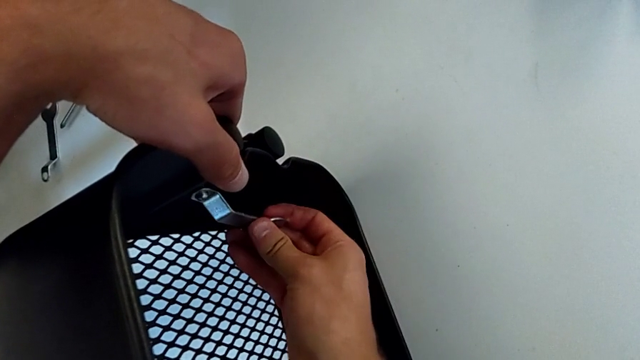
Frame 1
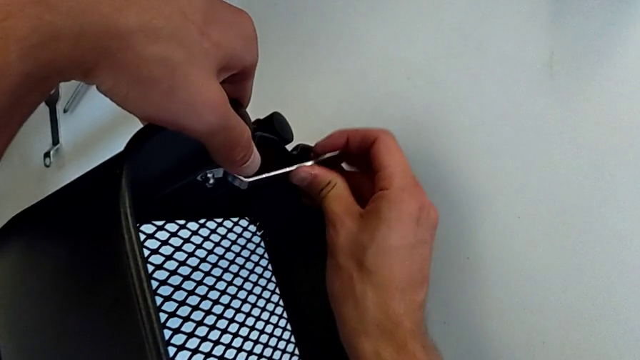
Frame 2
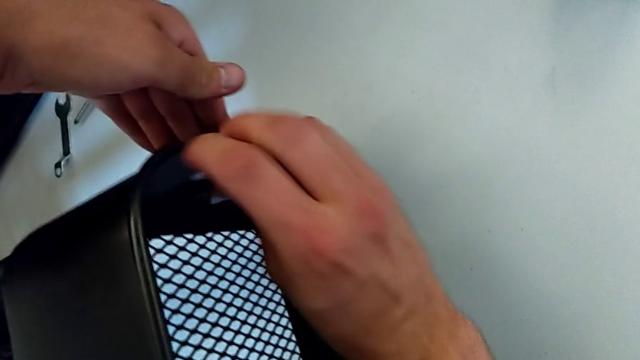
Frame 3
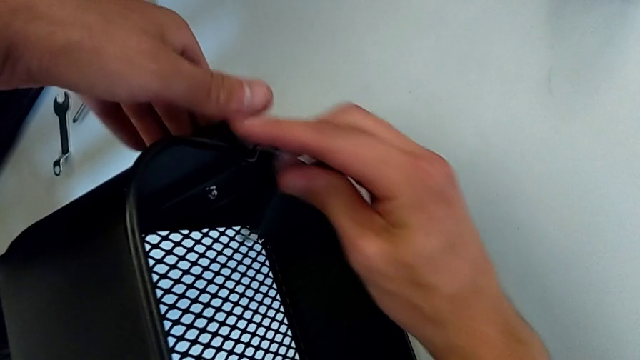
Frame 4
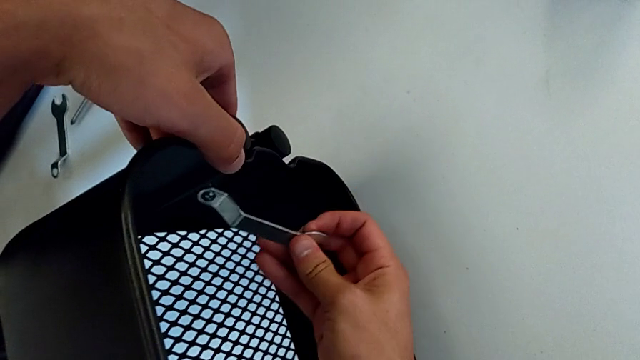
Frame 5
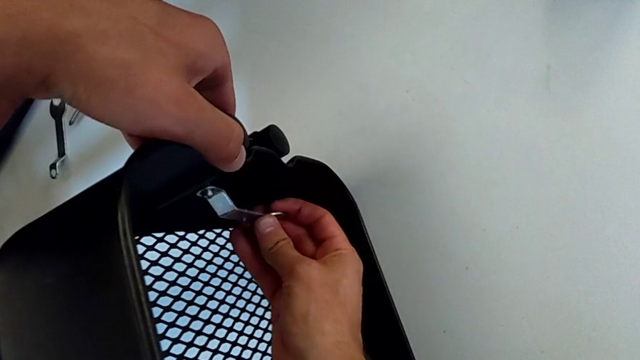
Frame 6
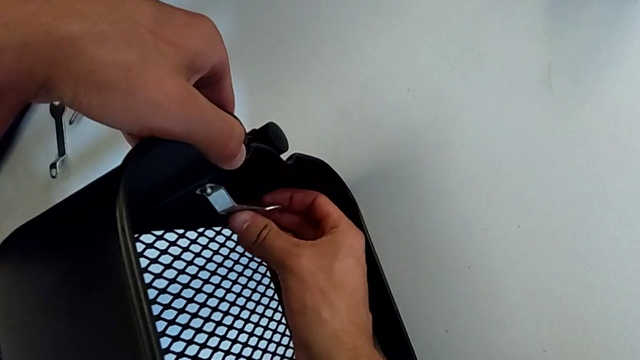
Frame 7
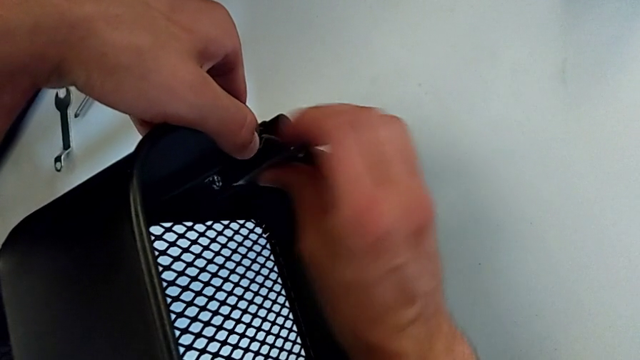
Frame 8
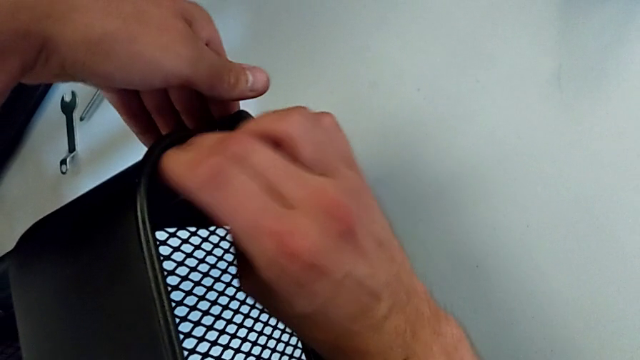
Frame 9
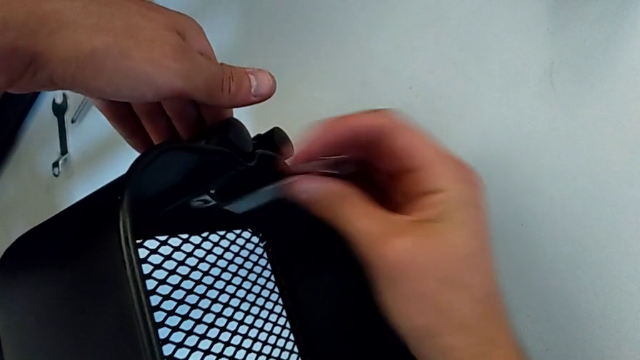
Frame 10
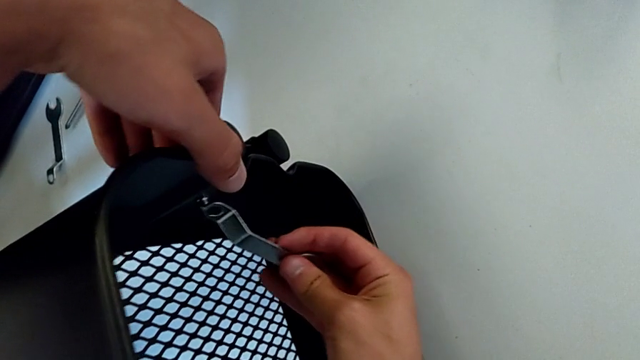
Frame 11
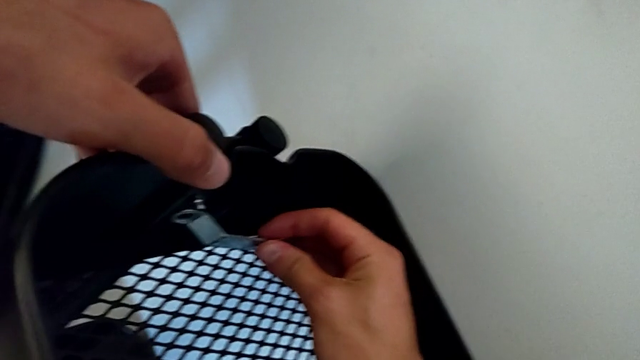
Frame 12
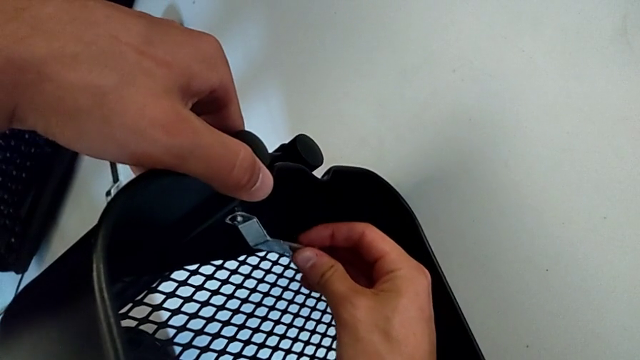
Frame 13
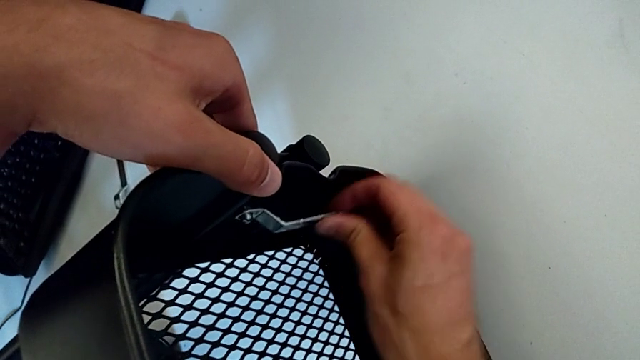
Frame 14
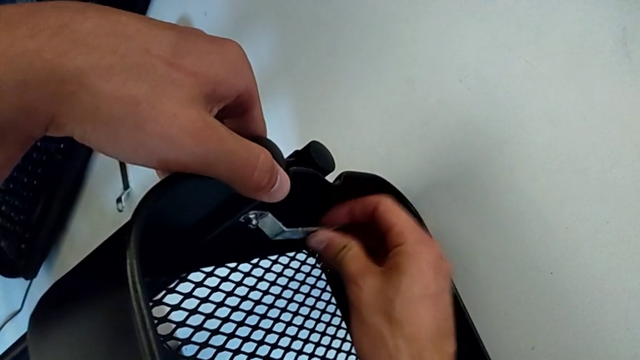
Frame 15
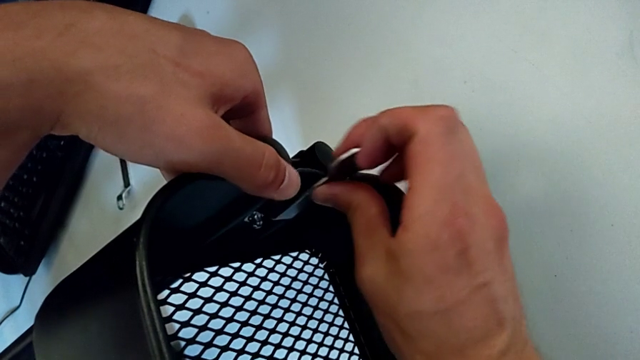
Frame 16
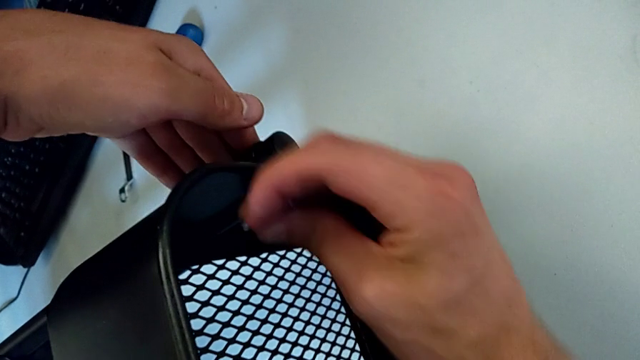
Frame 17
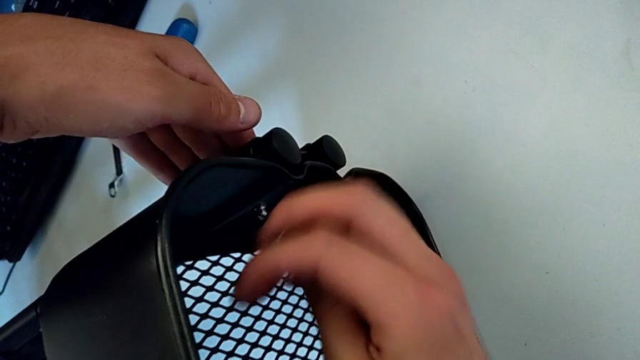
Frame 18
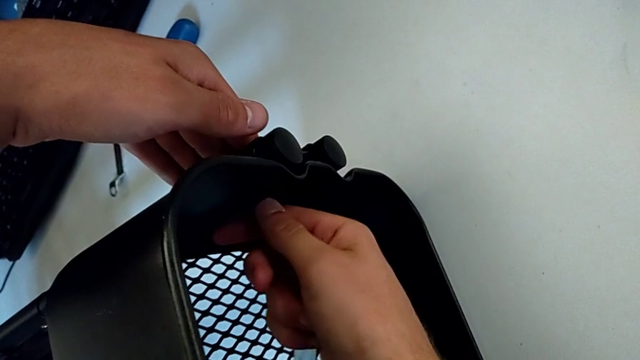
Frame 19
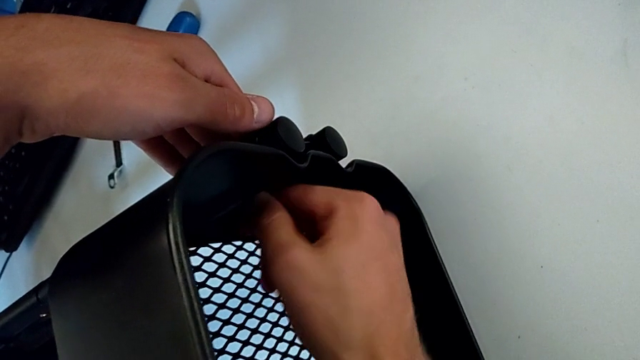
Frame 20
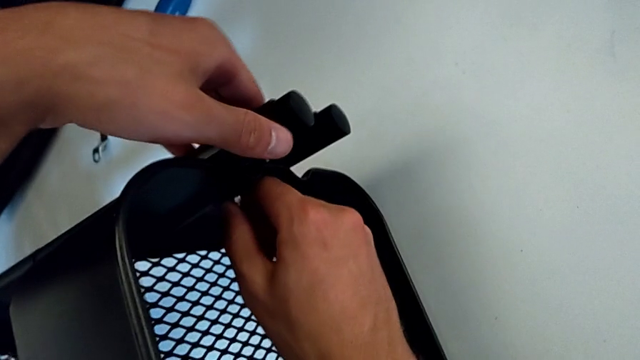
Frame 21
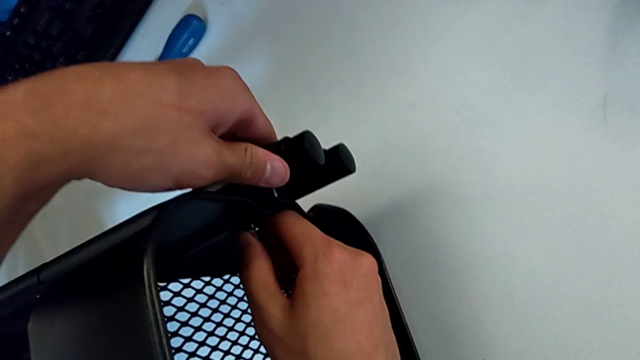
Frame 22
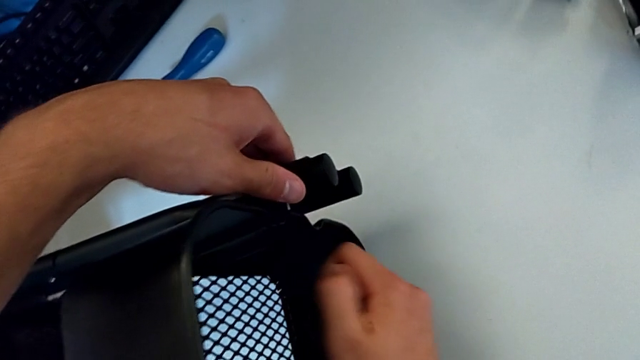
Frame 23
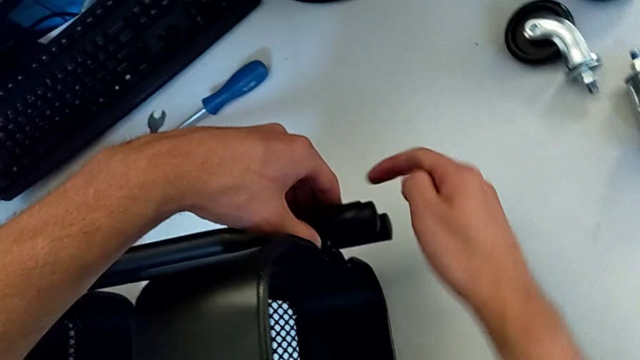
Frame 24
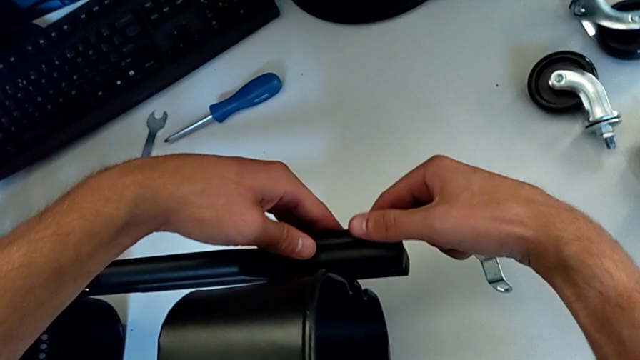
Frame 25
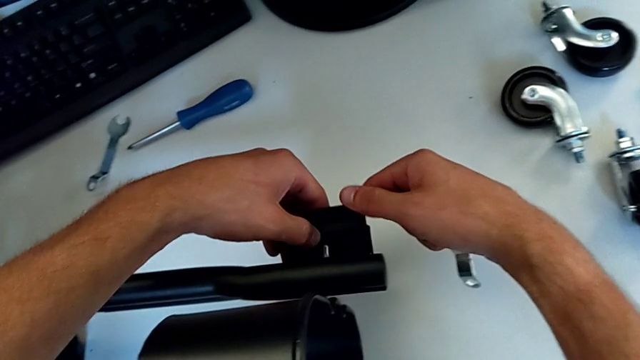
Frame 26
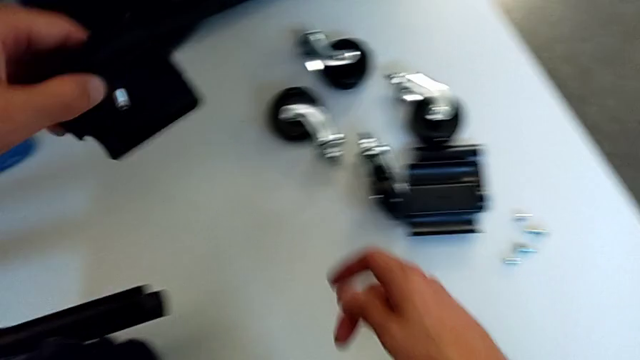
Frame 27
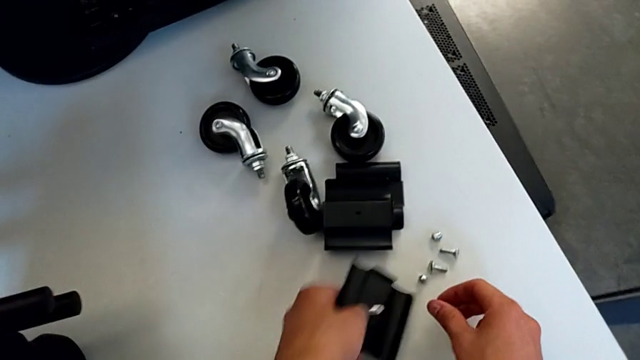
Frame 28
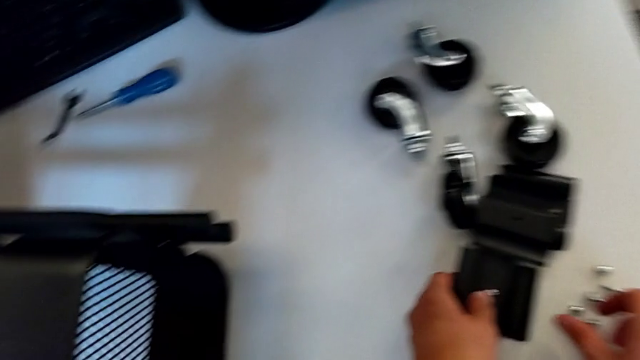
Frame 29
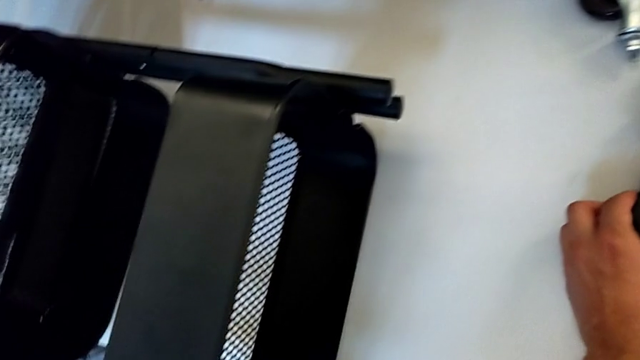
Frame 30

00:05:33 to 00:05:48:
The camera wearer is disassembling the first bolt from the upper tray. They unscrew the hexagon cap nut, withdraw the hexagonal wrench, disassemble the hexagon cap nut, disassemble the bracket and place it.

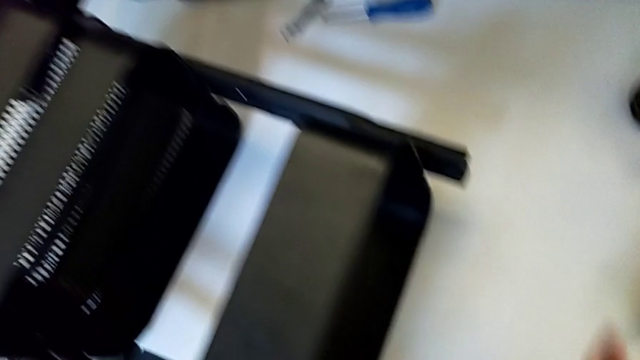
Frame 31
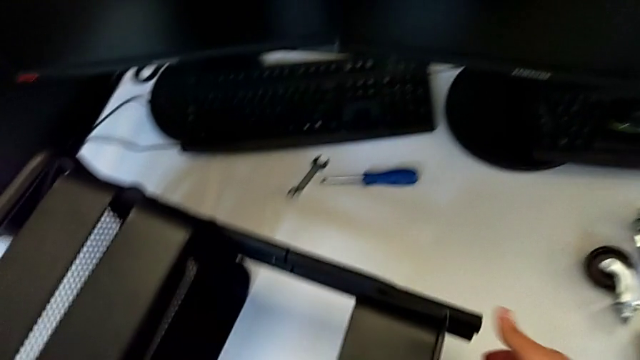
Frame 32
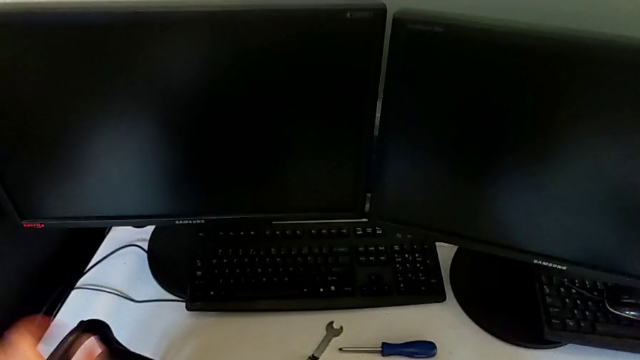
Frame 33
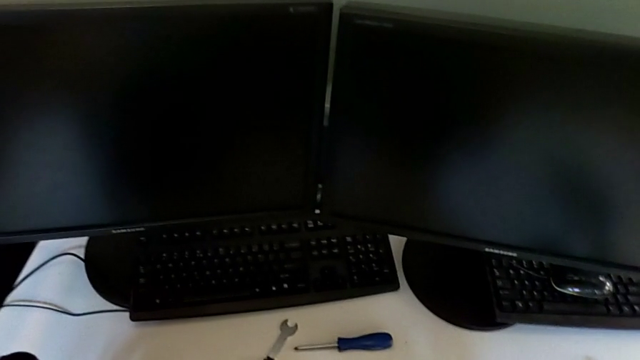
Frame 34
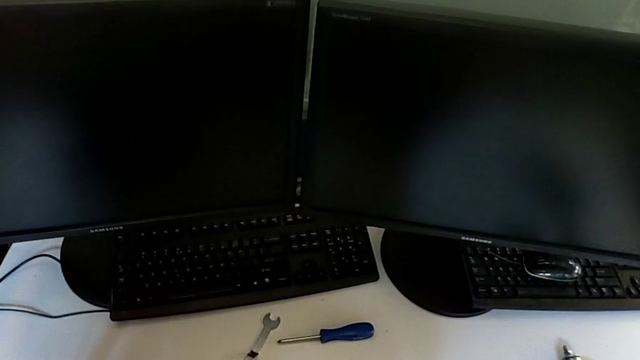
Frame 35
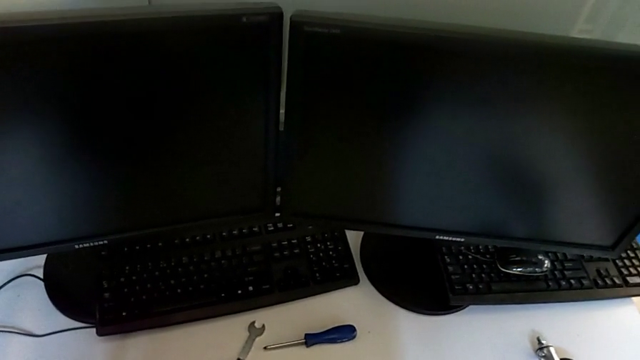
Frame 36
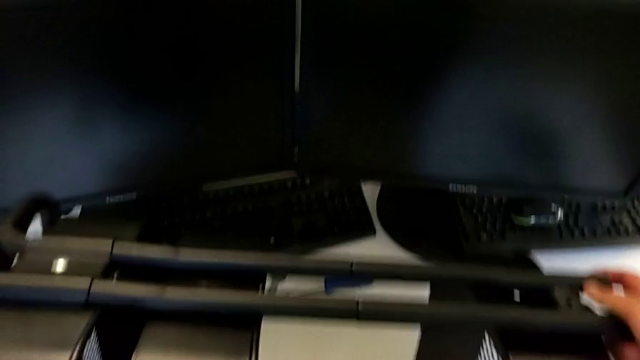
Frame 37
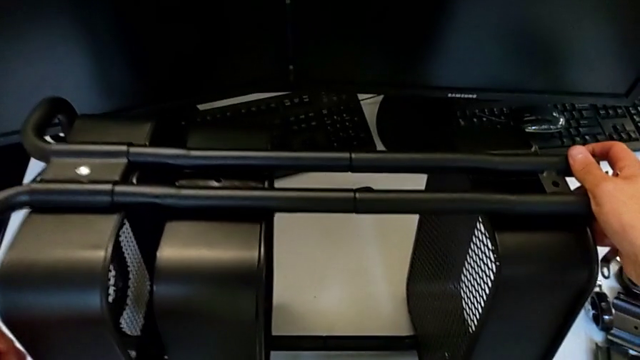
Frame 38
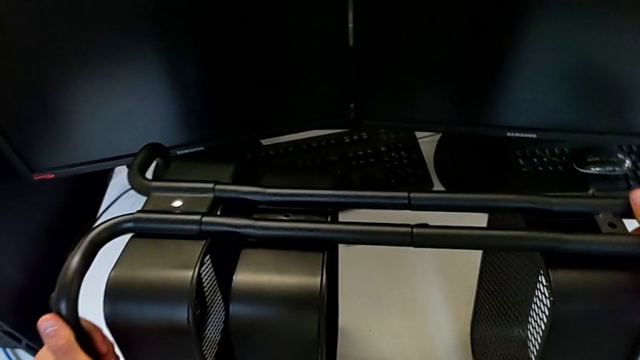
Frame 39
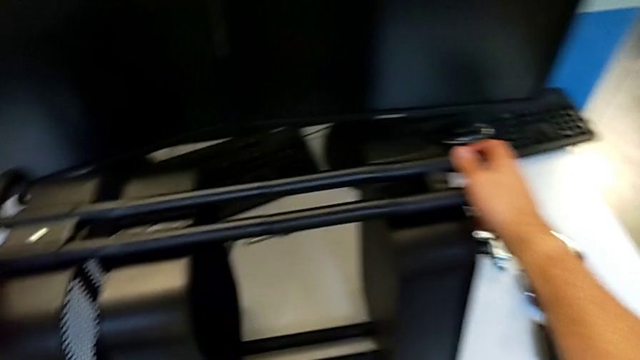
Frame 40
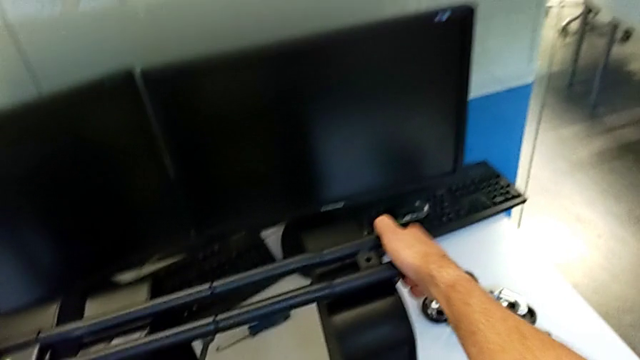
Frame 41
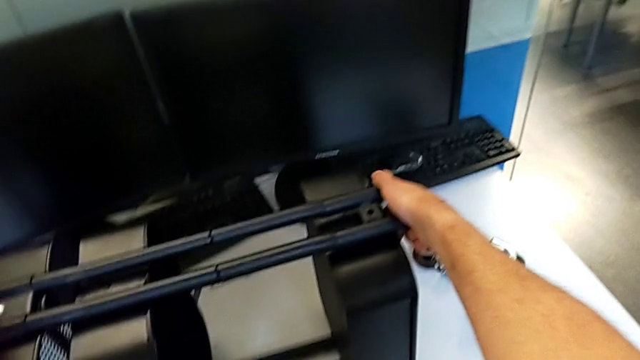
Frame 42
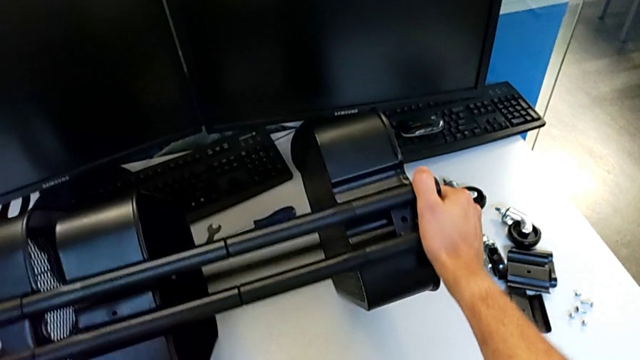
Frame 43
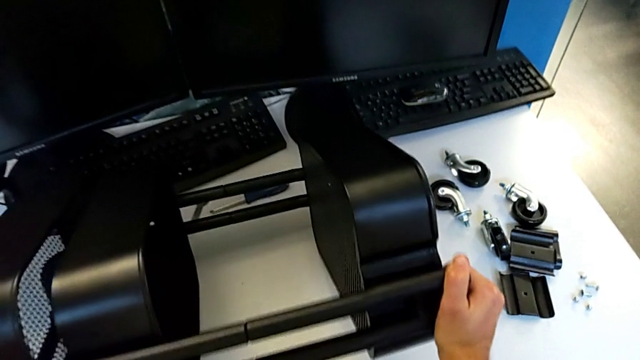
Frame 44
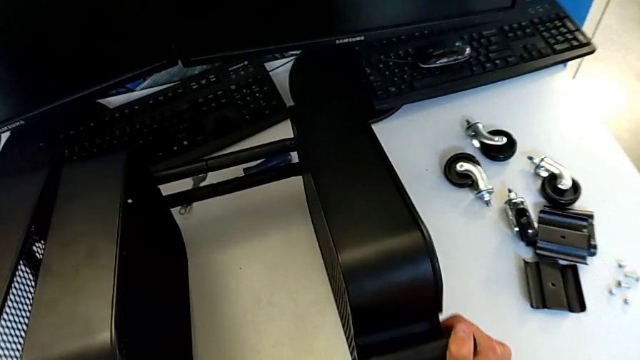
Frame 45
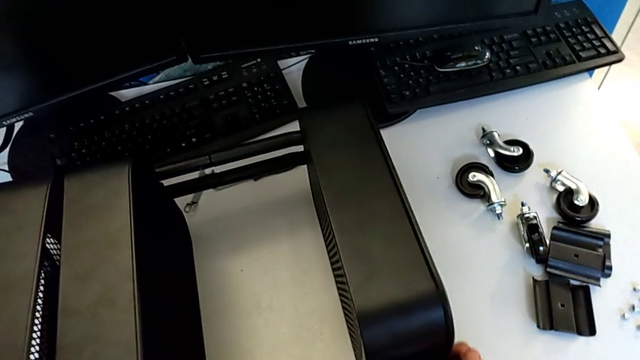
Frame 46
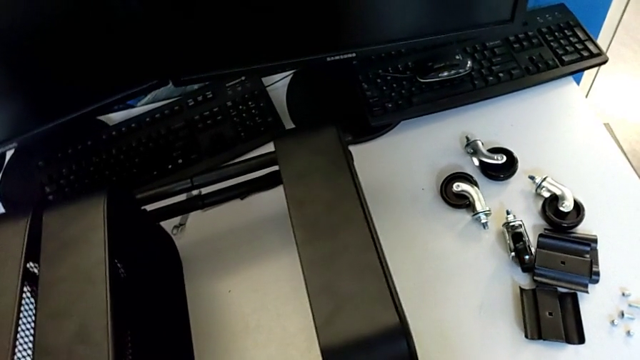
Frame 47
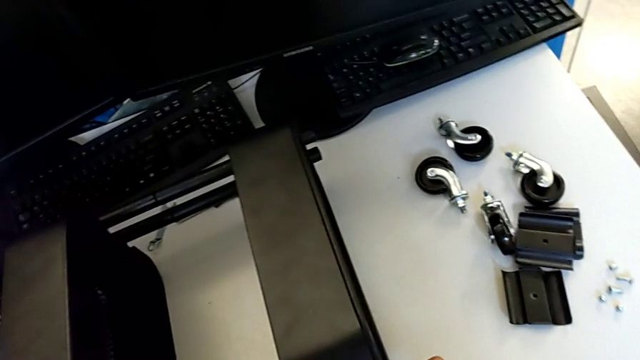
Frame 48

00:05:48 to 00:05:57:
The camera wearer is disassembling the second bolt from the upper tray. They rotate the utility cart.
